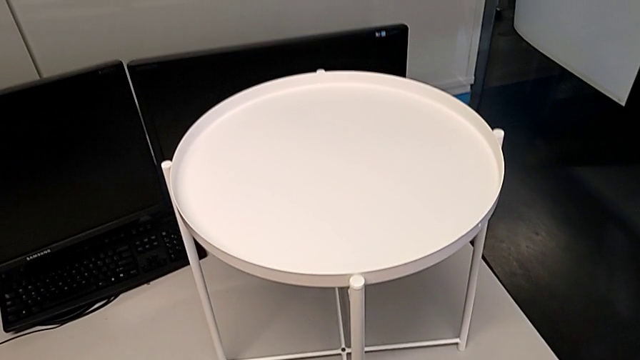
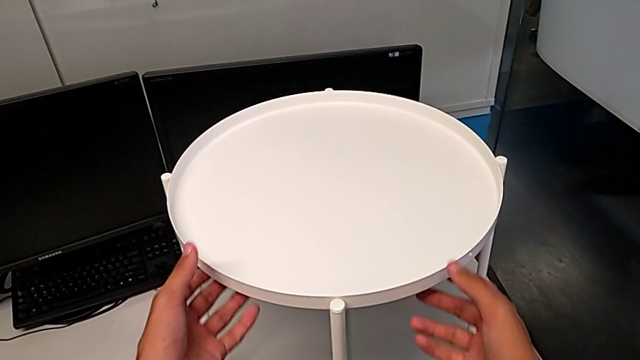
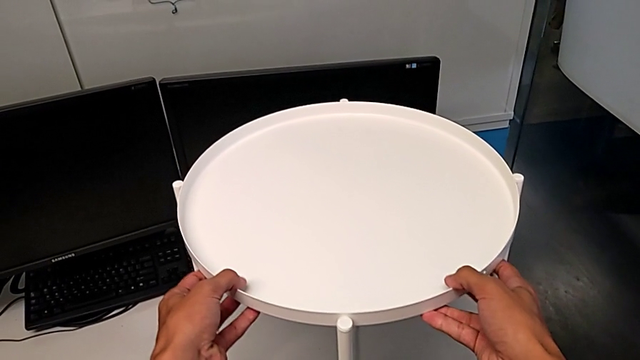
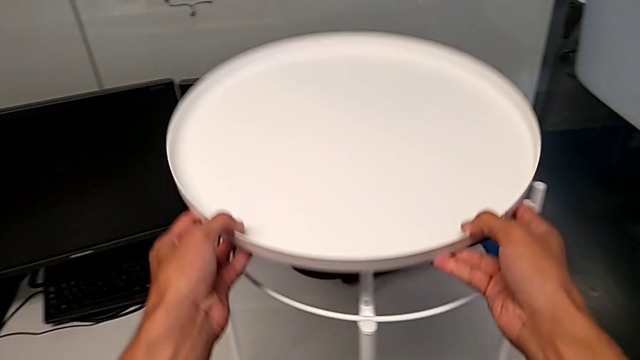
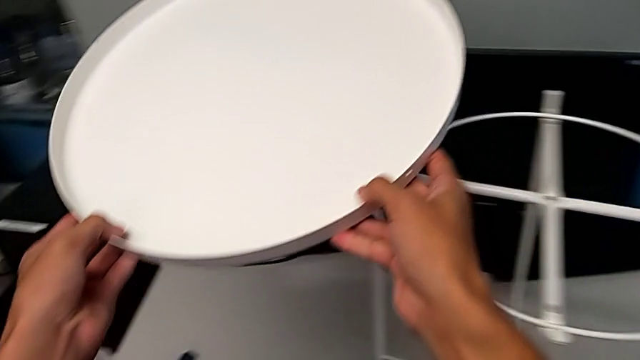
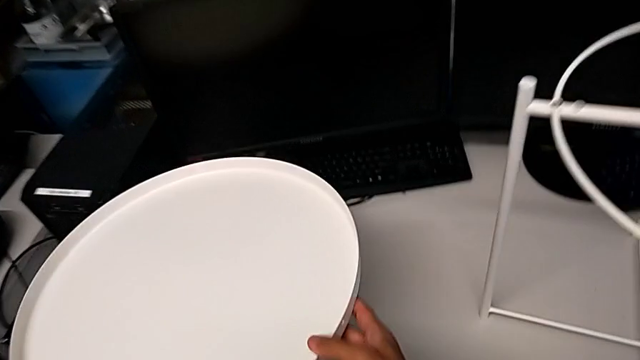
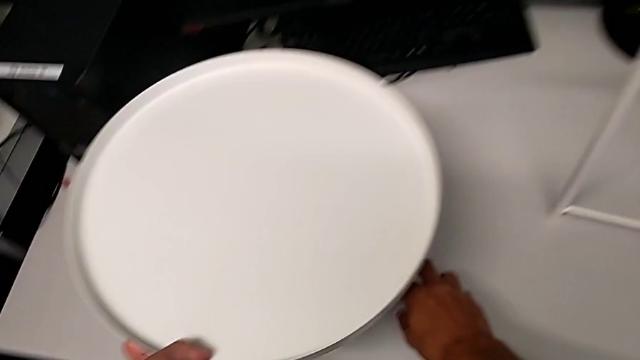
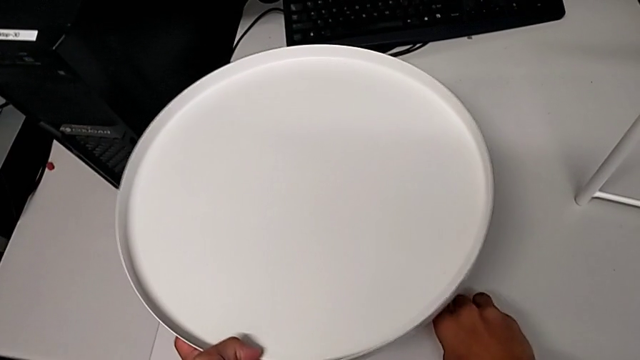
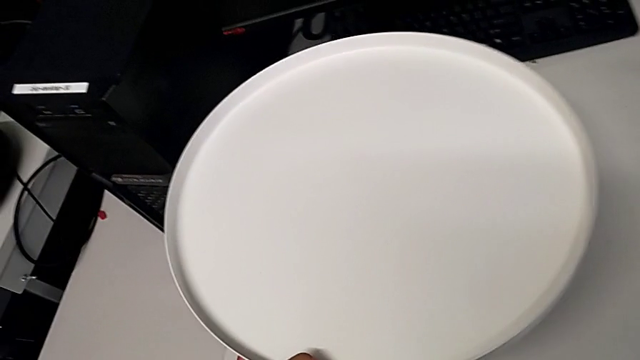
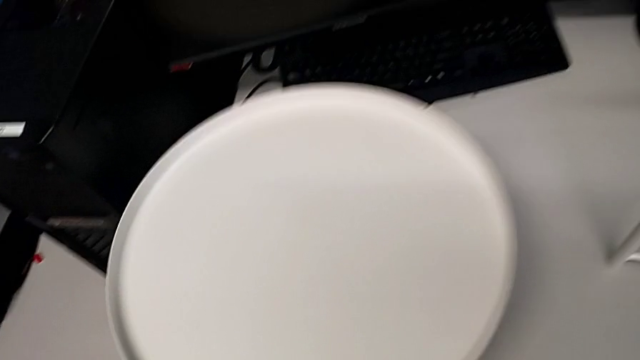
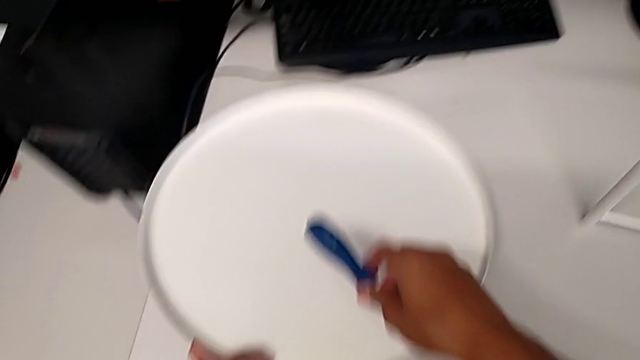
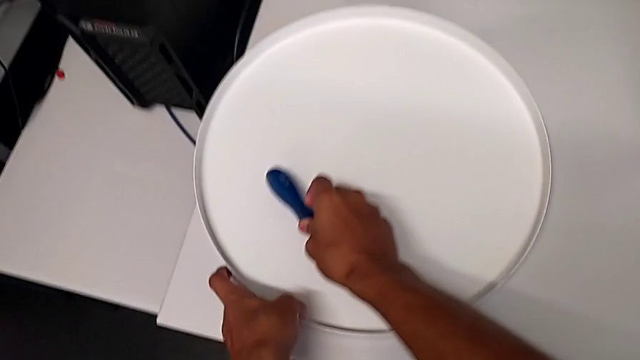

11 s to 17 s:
The camera wearer disassembles the tray. They grab the tray, disassemble it, lift it, grab the Allen wrench, place the tray with the left hand and place the screwdriver with the right hand.

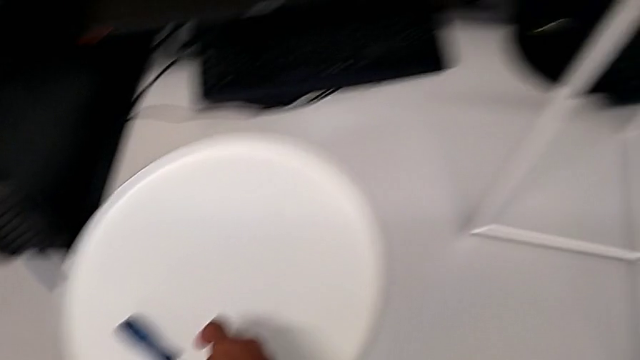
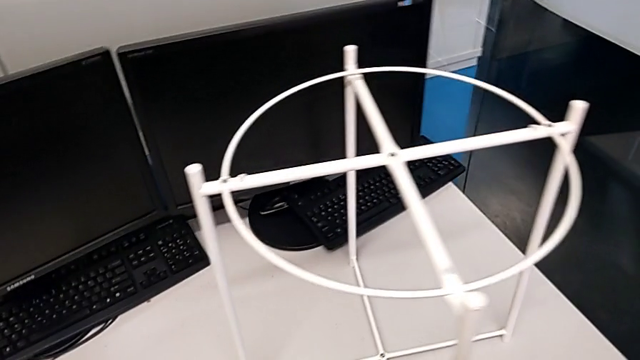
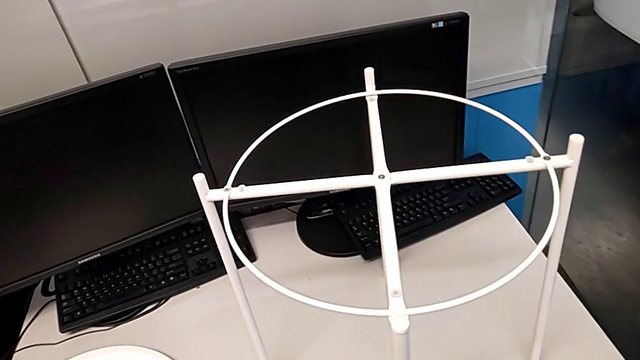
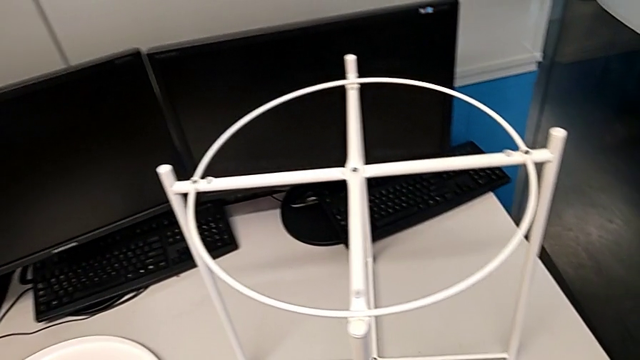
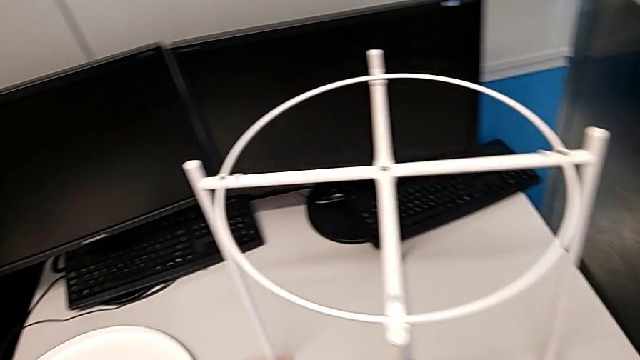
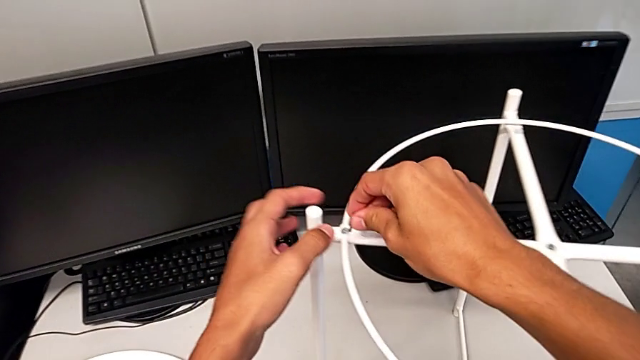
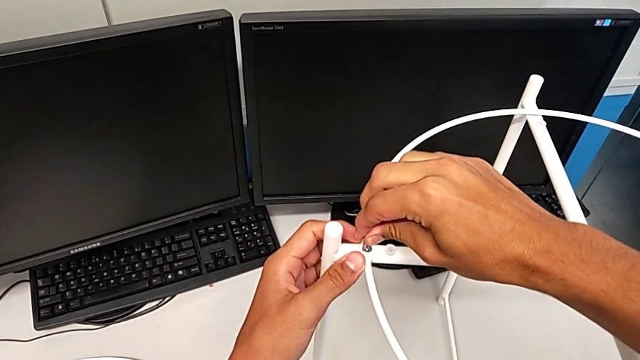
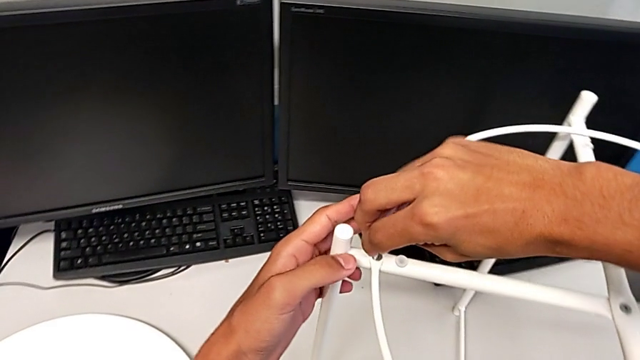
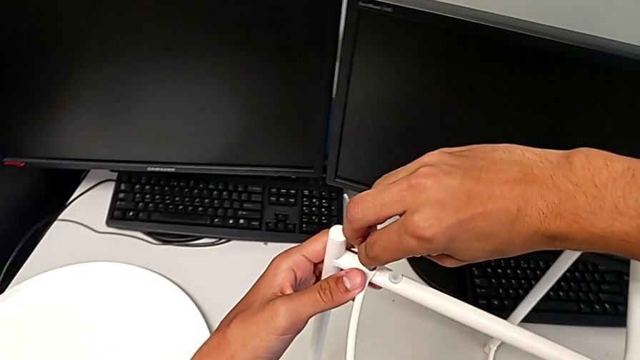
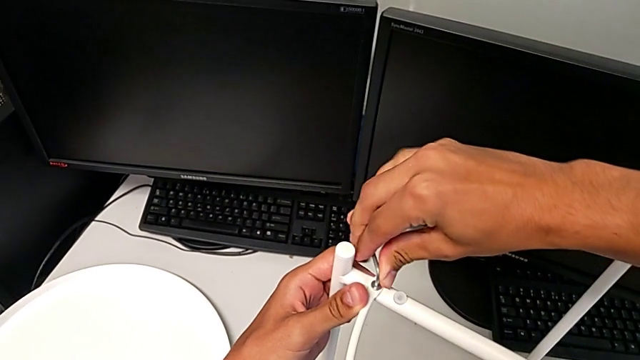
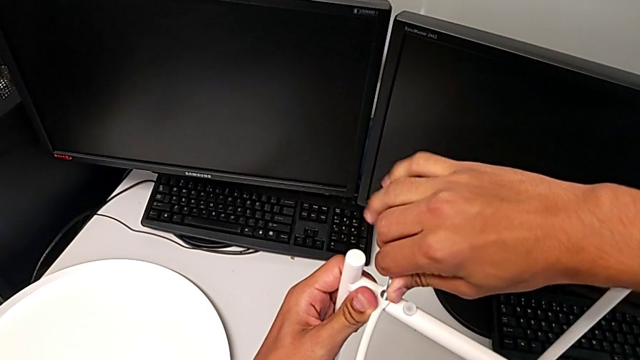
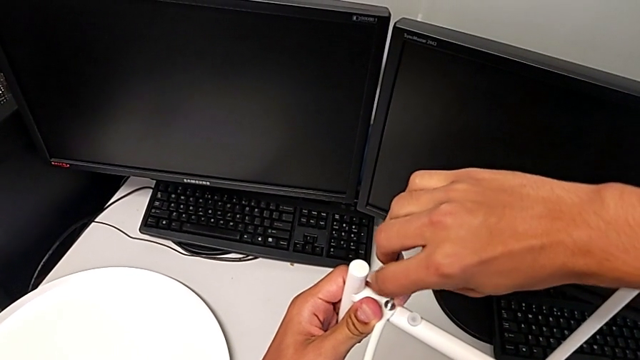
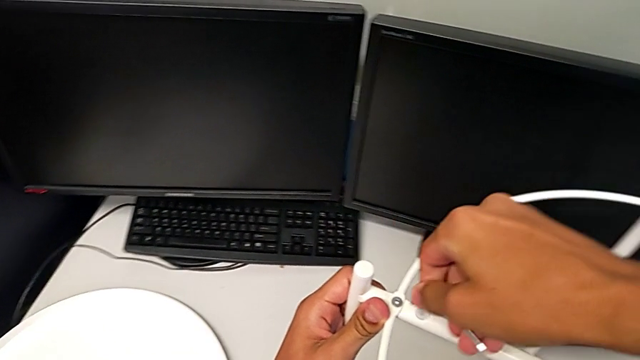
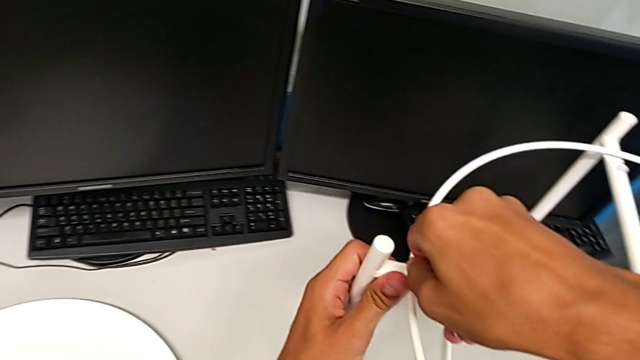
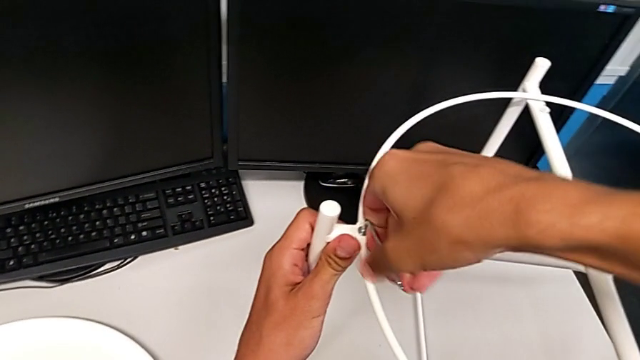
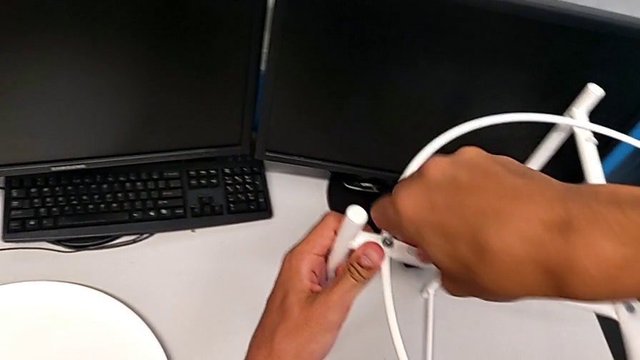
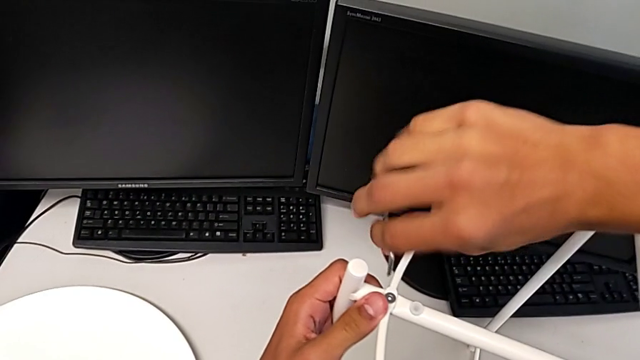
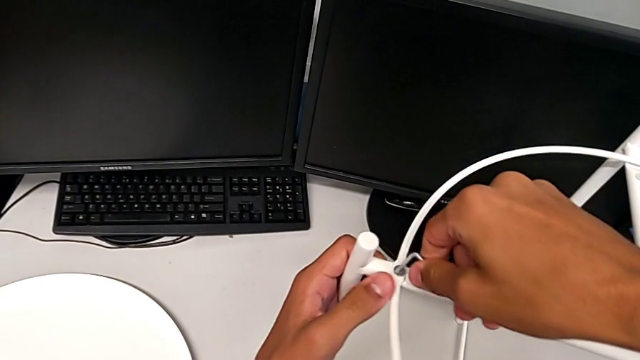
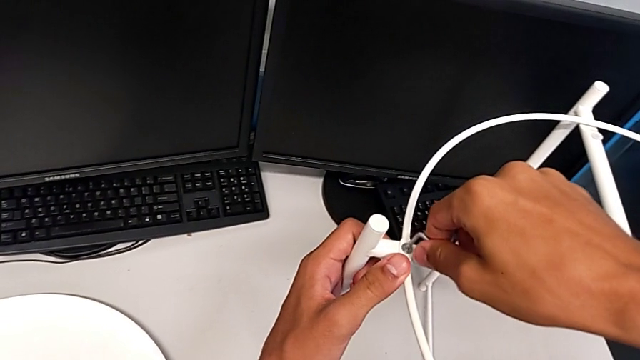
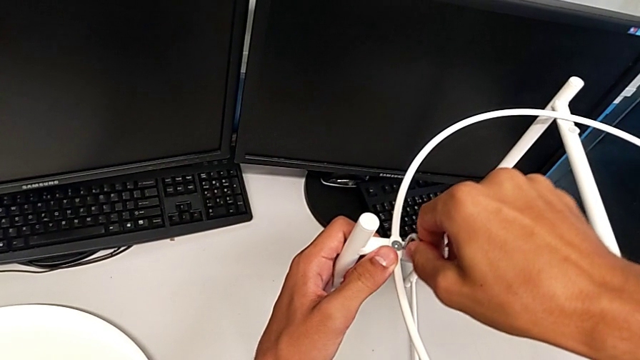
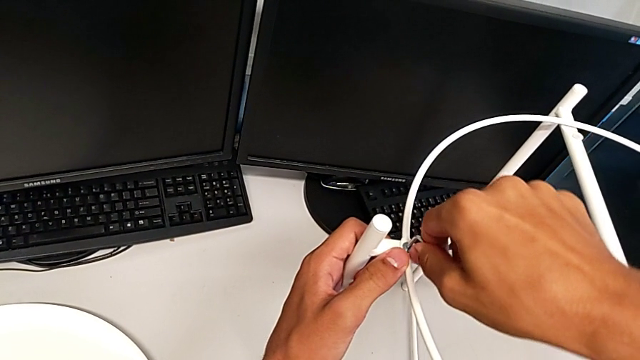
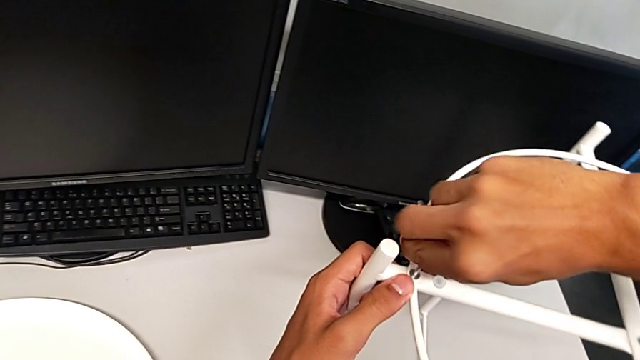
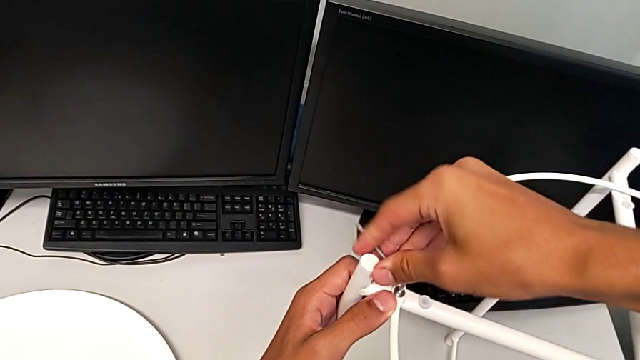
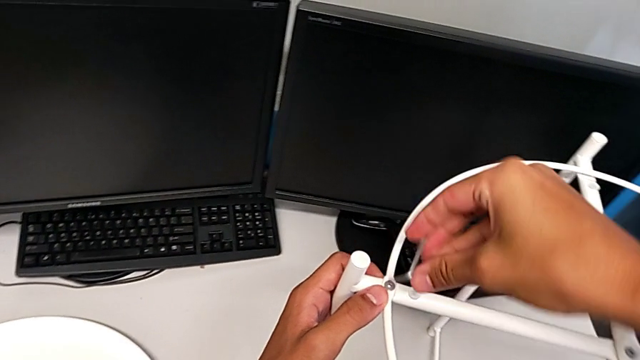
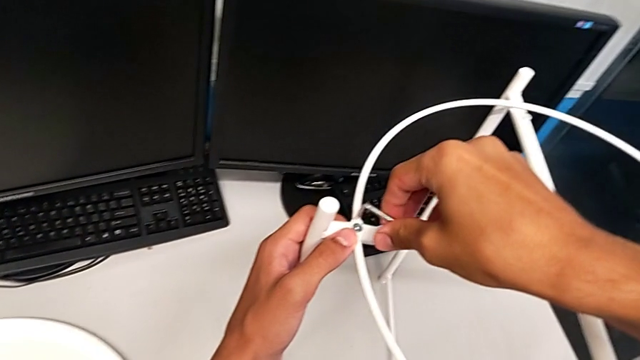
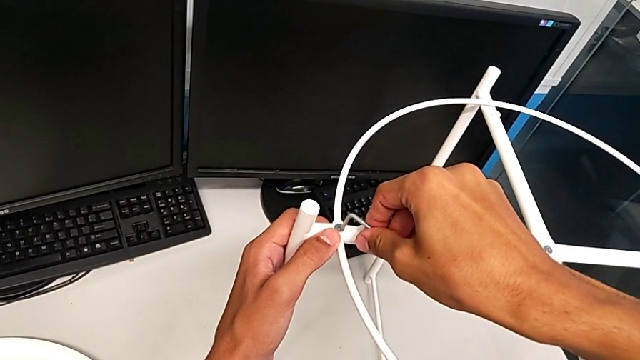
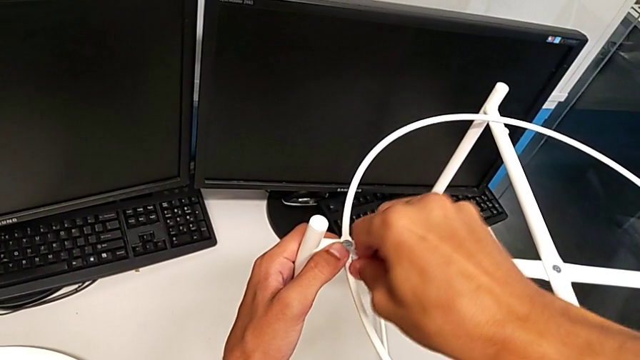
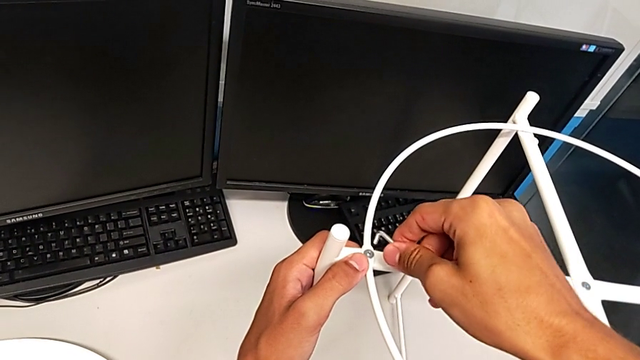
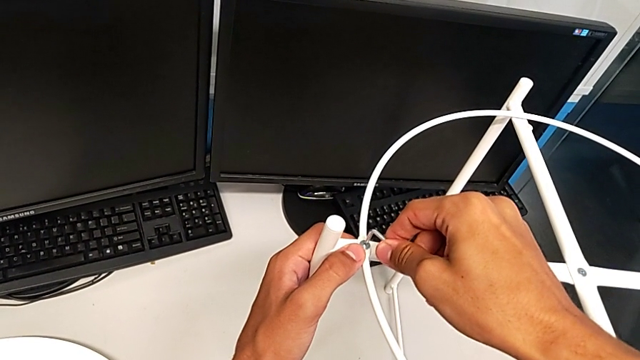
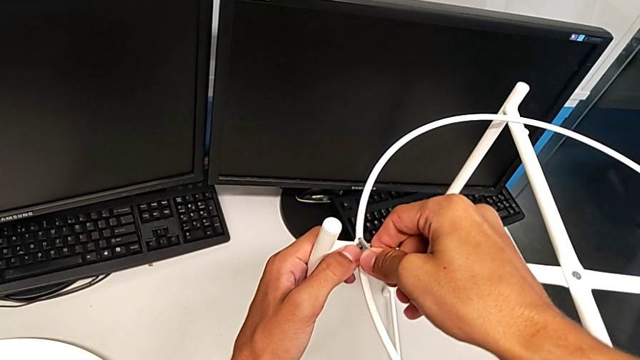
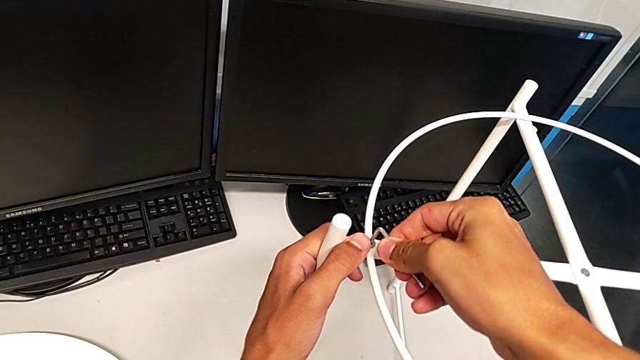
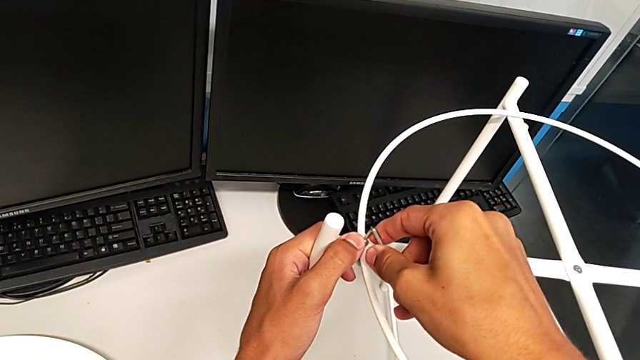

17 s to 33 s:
The camera wearer is removing the circle from the tray table. They insert the Allen wrench, wrongly screw the hex socket head, rotating the Allen wrench in the tightening direction, withdraw the Allen wrench, insert it and begin to unscrew the hex socket head.
